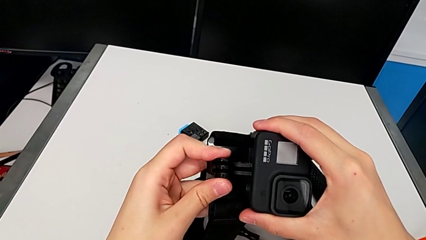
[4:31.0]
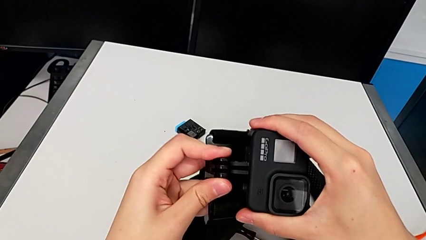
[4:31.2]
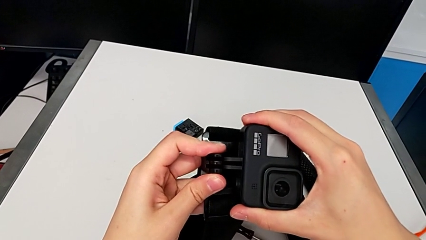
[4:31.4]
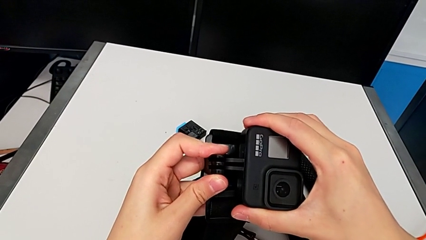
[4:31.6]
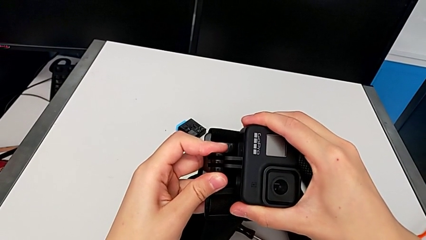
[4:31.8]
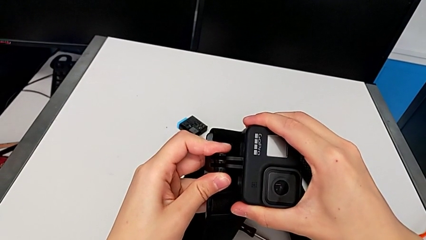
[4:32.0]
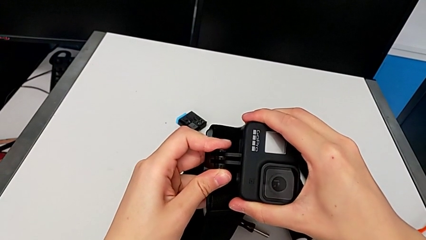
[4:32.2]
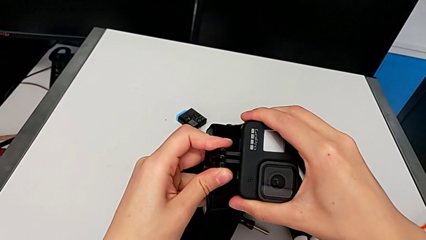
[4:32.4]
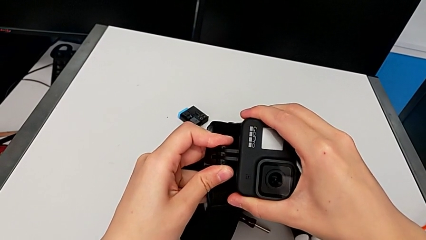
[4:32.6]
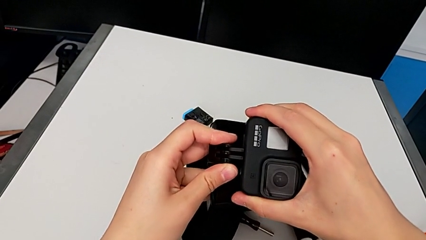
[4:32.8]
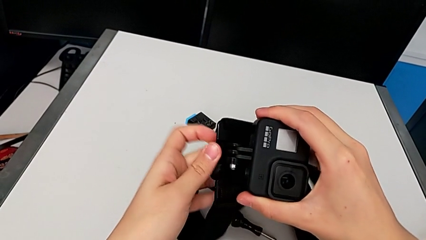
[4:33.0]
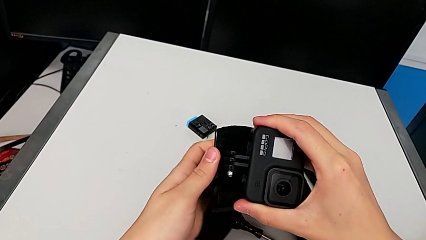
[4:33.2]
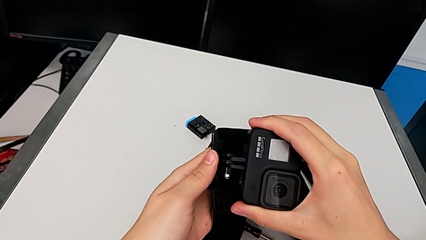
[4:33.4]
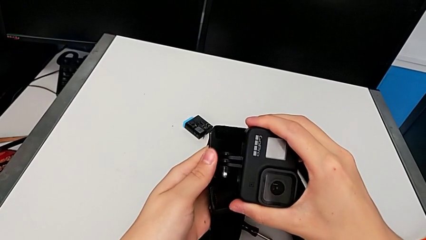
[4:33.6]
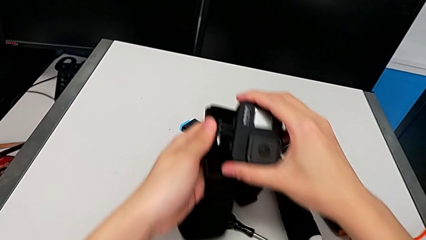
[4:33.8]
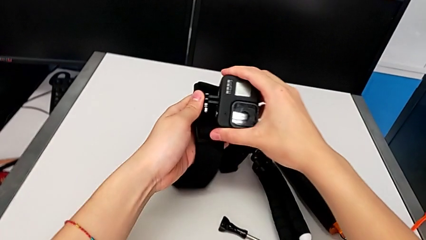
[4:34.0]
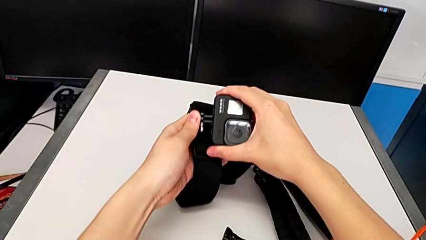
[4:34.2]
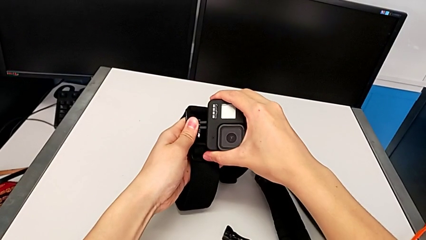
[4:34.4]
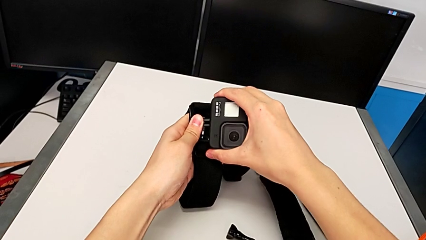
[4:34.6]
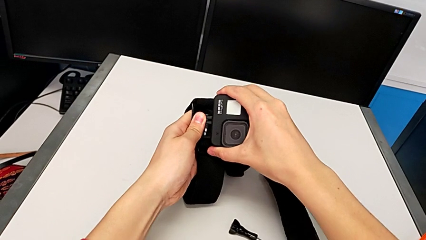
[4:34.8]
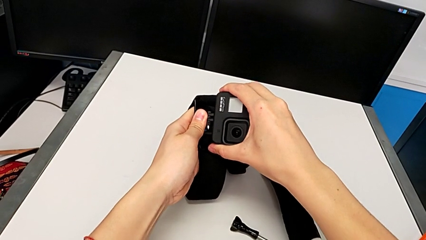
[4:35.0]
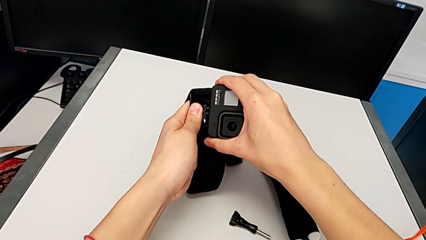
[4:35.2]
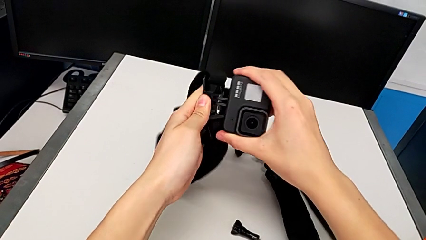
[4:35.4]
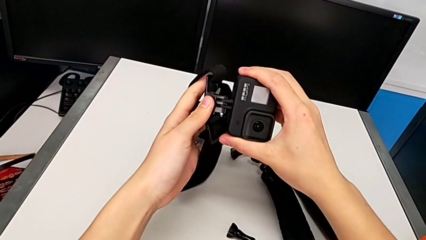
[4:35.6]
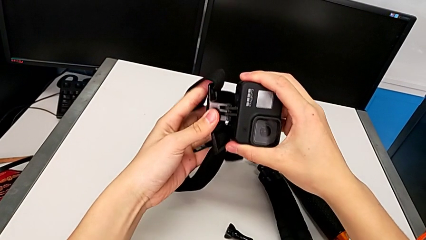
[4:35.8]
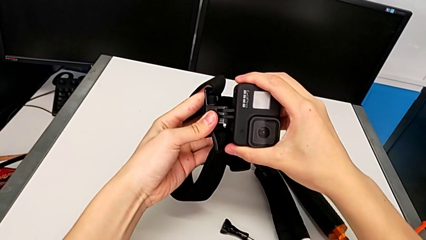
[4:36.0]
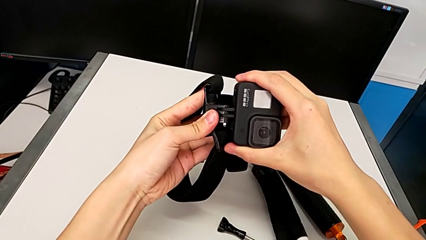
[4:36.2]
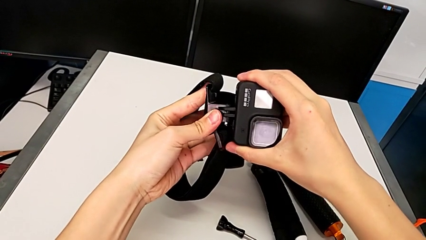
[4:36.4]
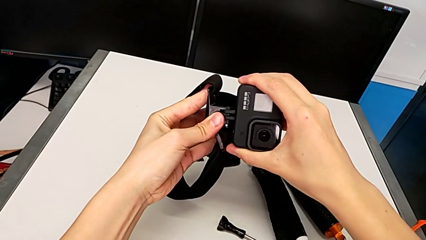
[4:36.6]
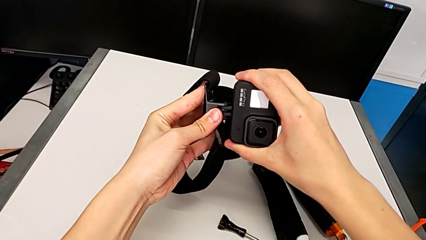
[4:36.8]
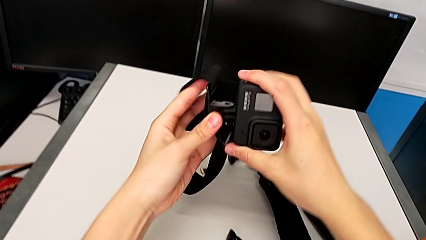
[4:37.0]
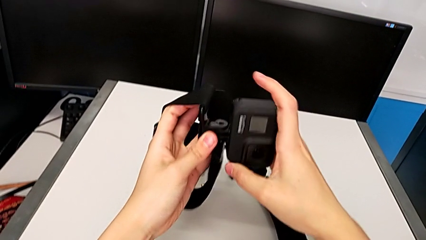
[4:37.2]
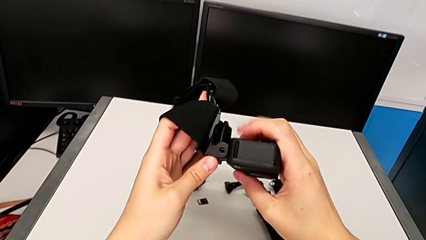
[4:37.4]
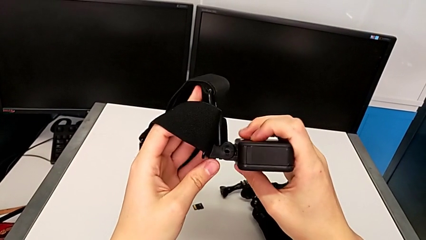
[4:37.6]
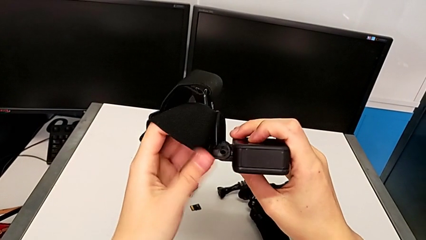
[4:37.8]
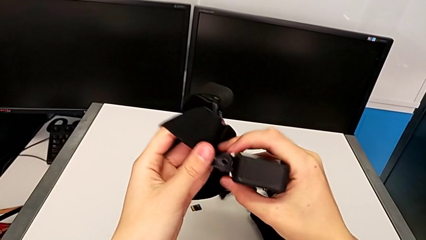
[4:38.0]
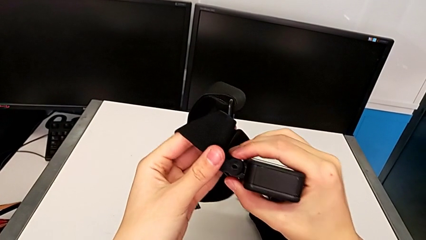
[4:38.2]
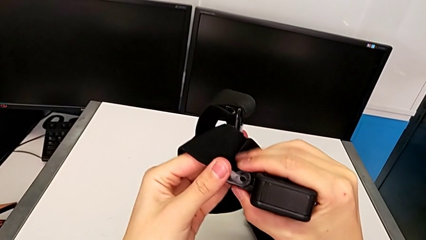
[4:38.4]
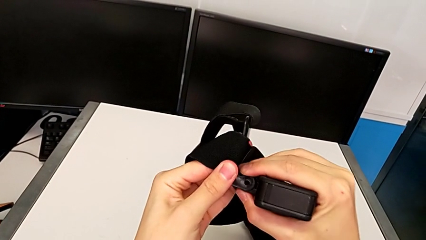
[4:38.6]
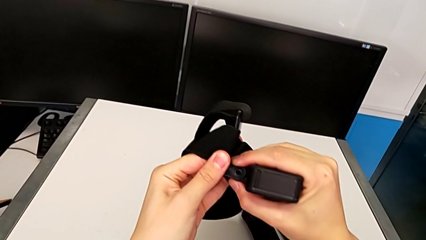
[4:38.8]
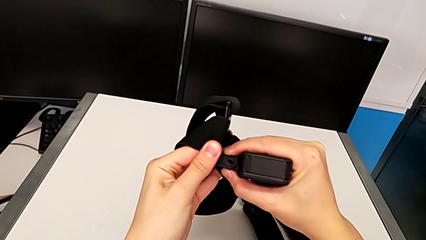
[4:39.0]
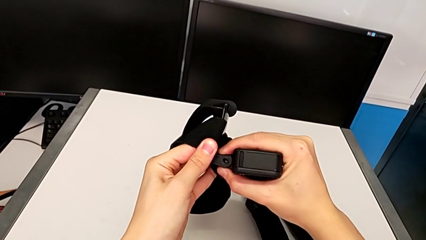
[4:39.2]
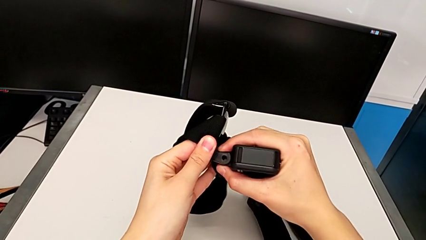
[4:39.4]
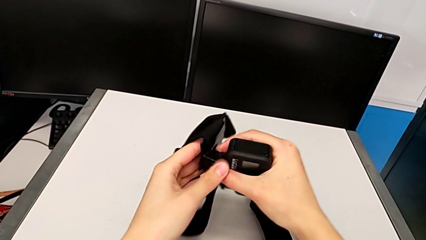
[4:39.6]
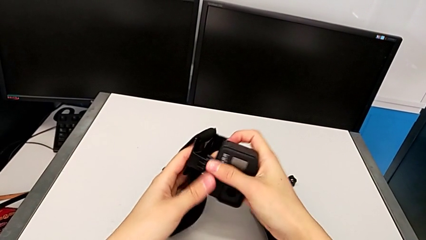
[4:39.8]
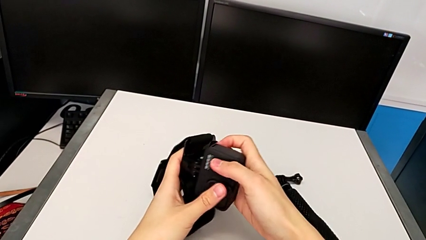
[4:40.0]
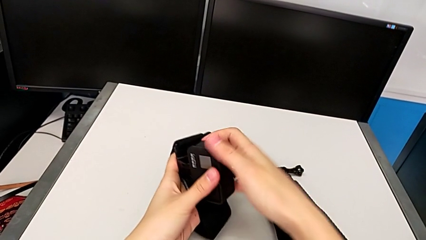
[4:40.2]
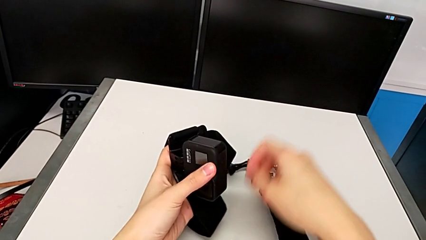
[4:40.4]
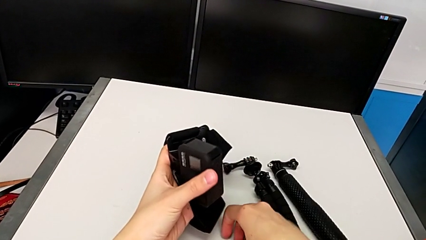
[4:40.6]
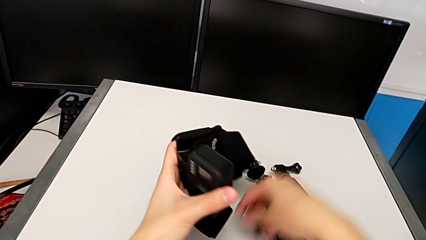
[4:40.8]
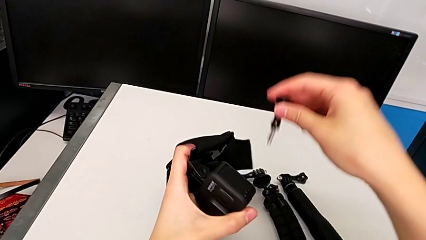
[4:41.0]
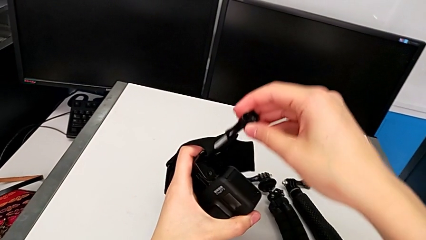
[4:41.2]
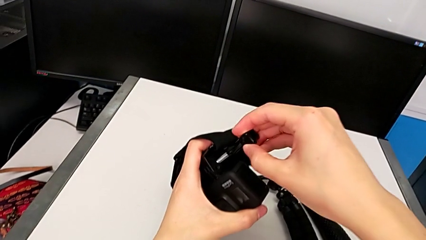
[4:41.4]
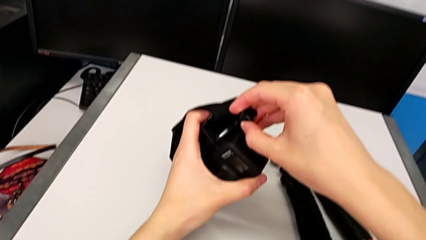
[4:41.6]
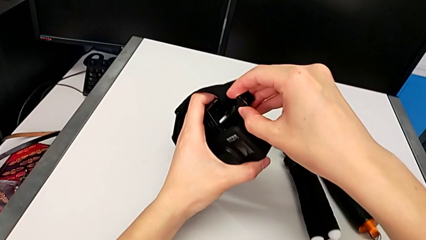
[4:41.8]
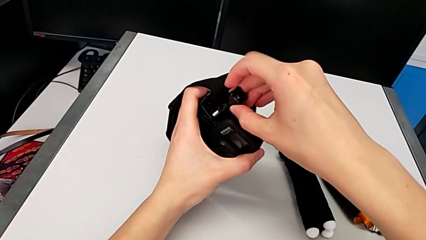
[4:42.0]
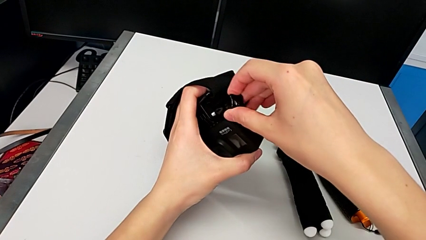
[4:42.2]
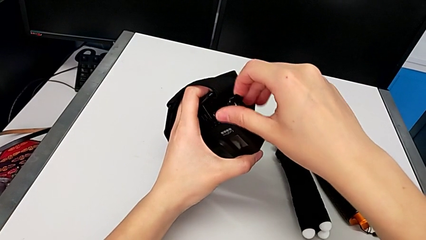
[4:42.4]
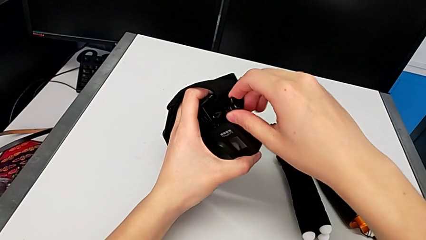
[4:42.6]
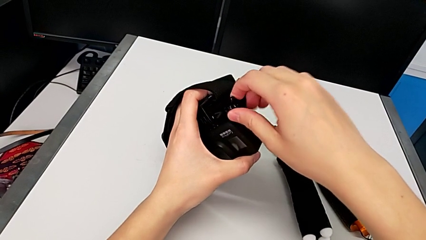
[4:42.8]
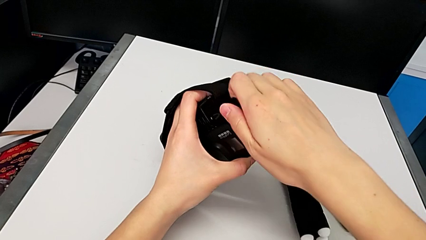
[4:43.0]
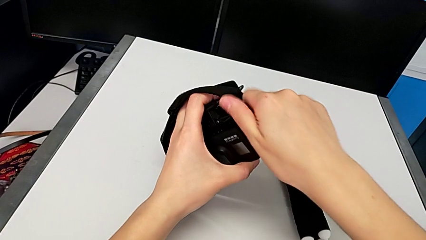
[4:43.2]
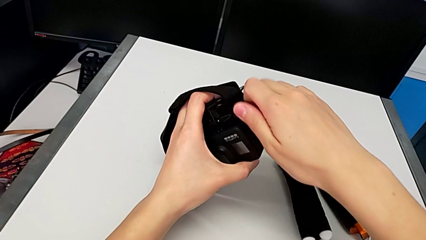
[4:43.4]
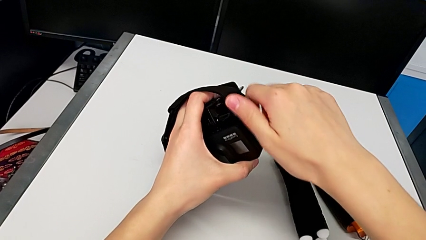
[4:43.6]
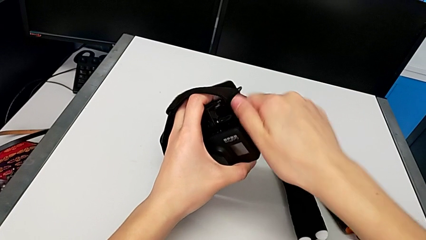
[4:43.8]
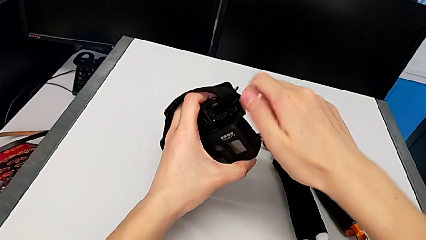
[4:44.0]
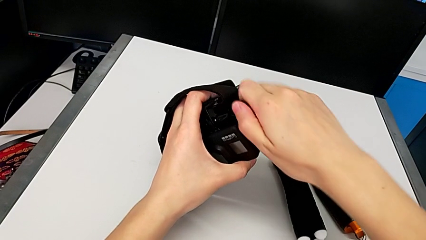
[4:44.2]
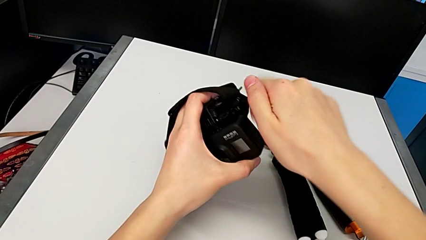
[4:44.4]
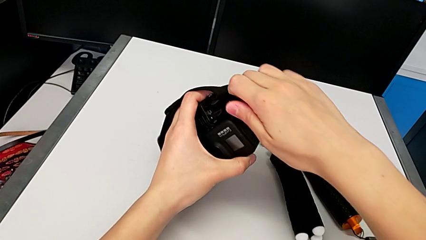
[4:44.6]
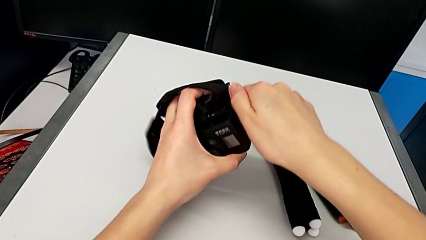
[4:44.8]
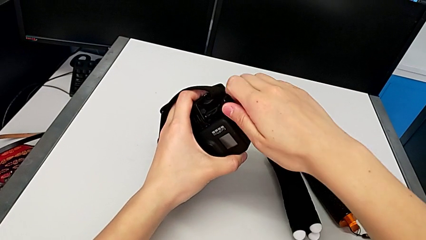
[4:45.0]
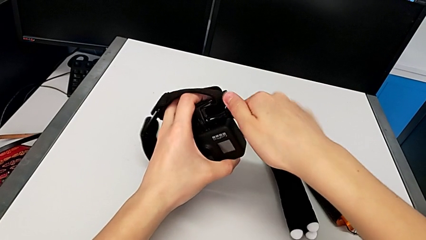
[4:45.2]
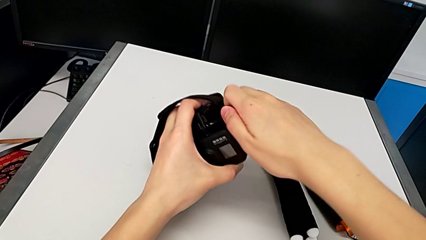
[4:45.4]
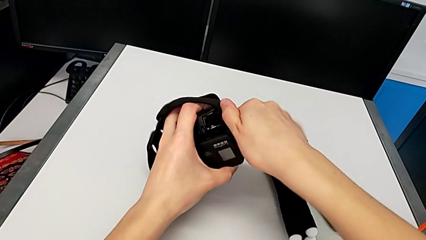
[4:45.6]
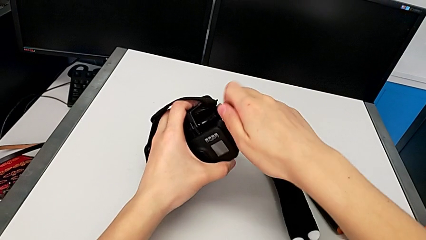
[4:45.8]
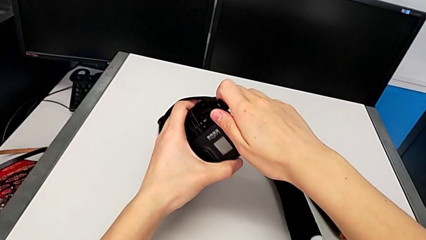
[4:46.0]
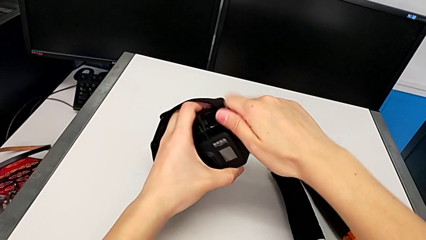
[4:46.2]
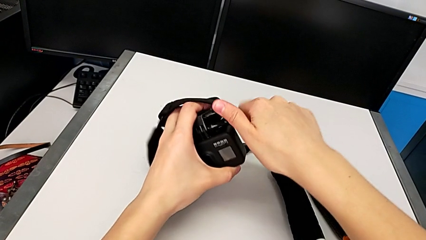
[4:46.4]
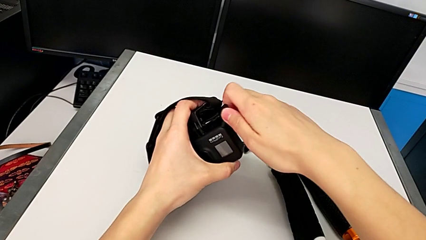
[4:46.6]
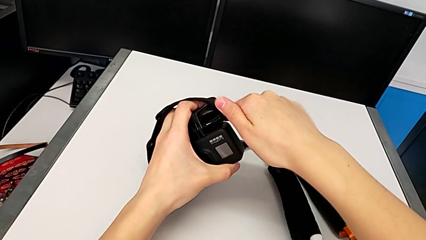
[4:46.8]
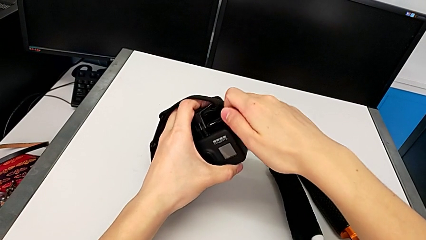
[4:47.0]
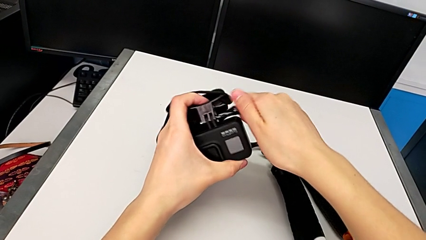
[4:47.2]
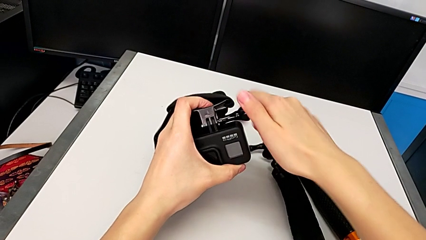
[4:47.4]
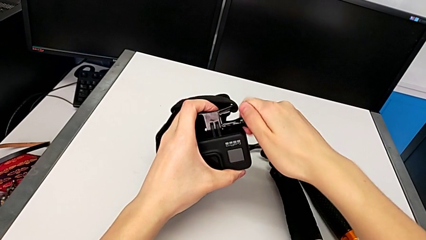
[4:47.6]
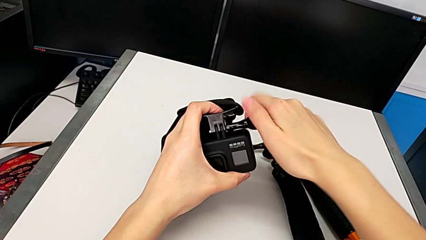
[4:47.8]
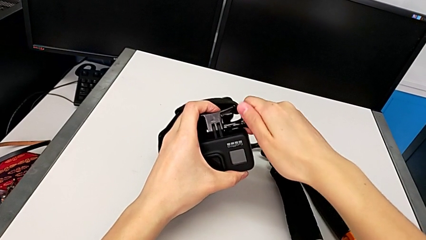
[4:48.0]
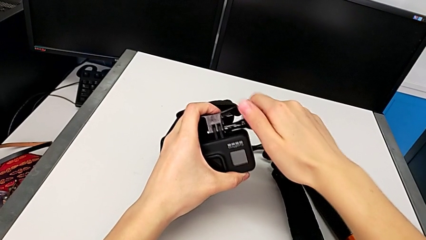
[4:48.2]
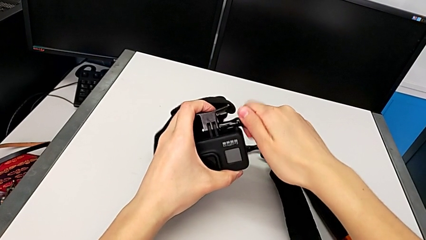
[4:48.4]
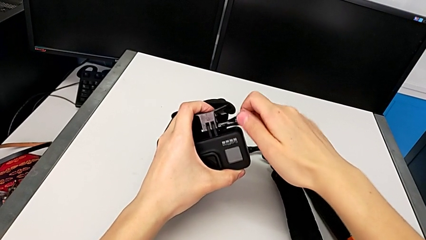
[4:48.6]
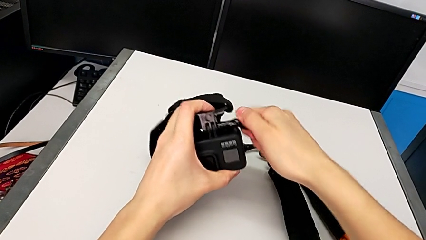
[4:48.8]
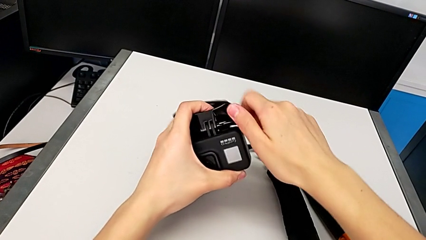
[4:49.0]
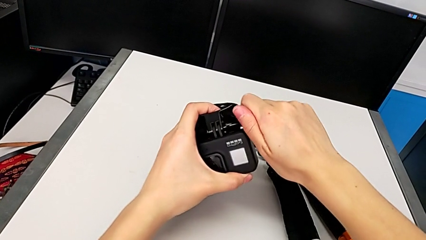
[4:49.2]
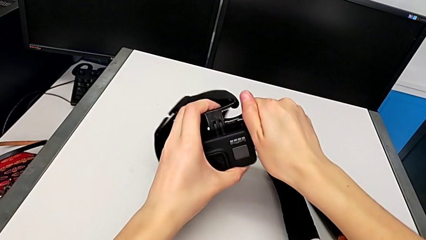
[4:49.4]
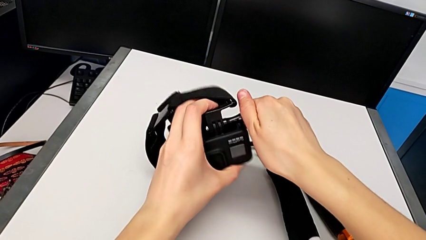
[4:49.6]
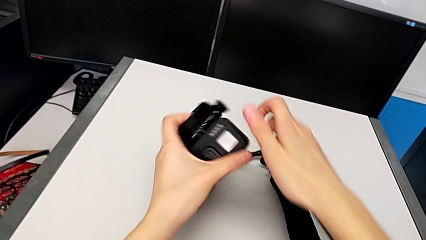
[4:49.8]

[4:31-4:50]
The camera wearer is assembling the strap onto the GoPro. They keep assembling the GoPro and screw it.
